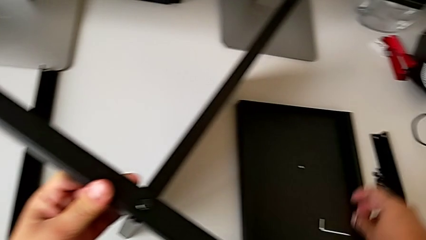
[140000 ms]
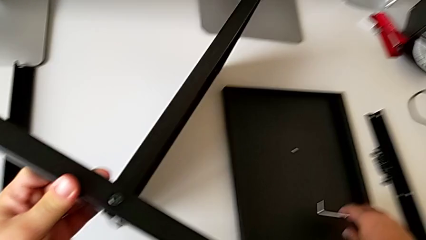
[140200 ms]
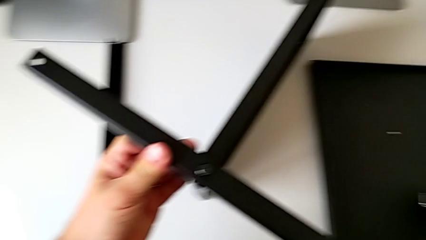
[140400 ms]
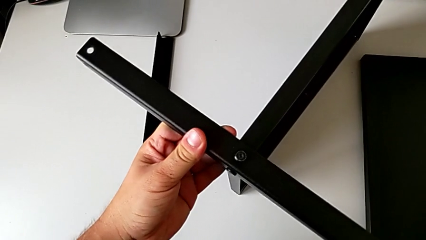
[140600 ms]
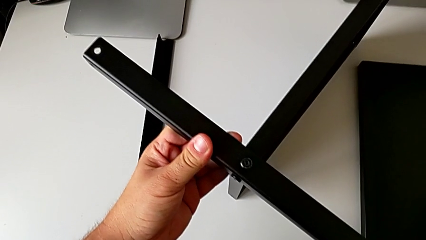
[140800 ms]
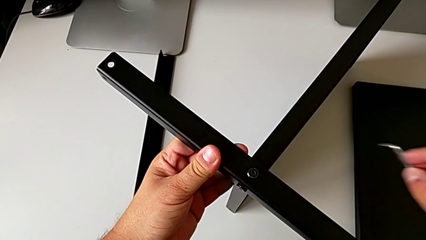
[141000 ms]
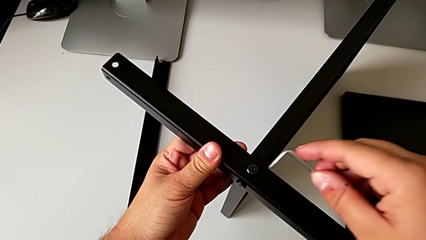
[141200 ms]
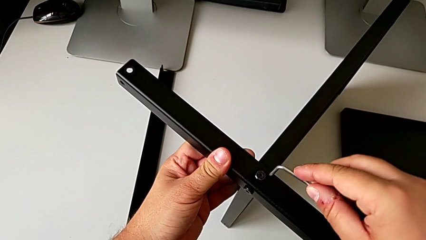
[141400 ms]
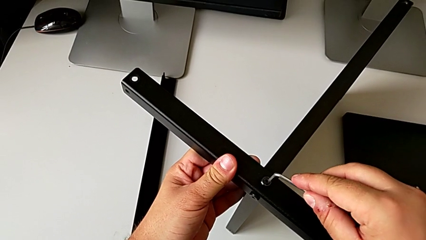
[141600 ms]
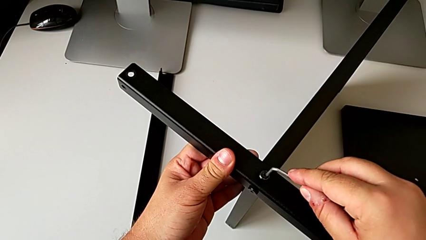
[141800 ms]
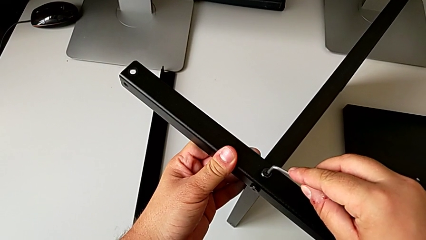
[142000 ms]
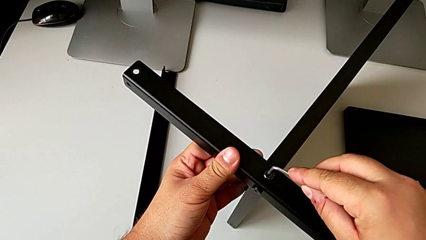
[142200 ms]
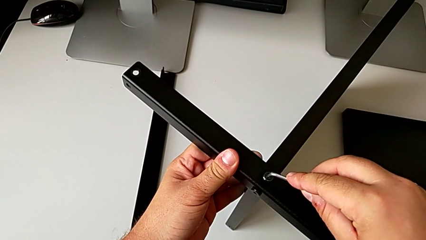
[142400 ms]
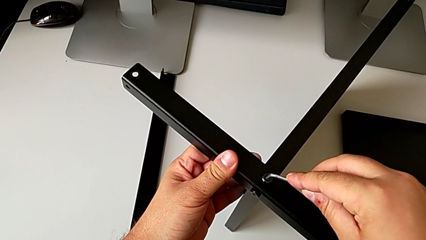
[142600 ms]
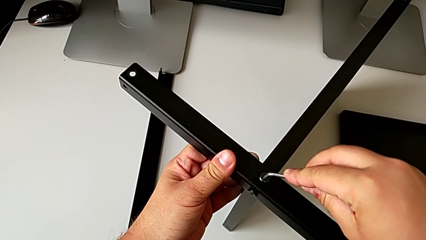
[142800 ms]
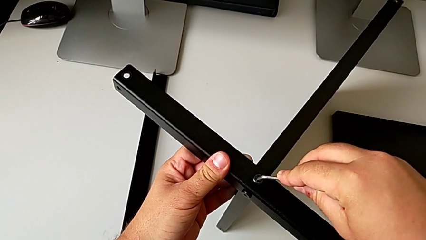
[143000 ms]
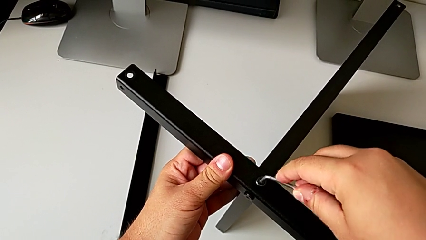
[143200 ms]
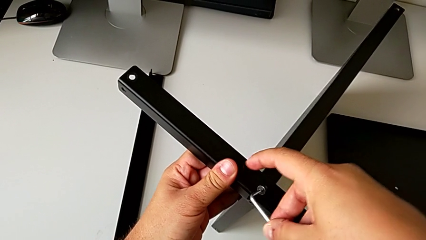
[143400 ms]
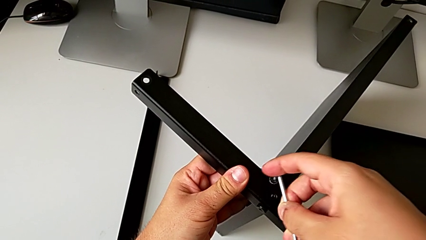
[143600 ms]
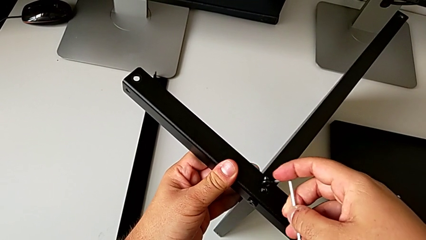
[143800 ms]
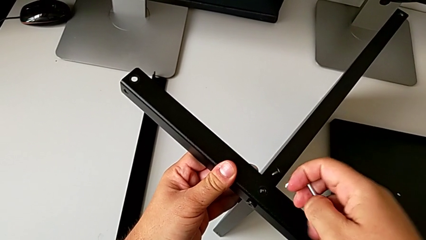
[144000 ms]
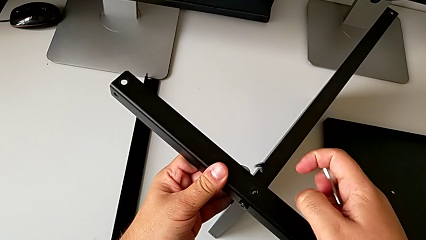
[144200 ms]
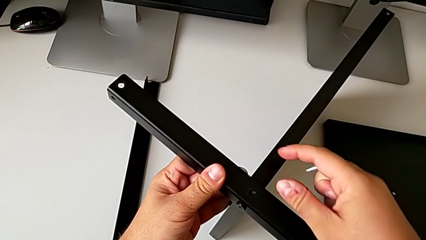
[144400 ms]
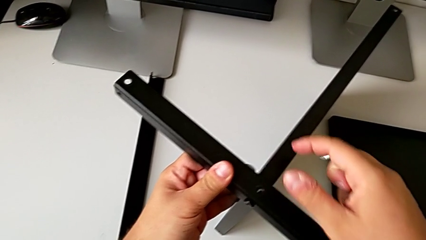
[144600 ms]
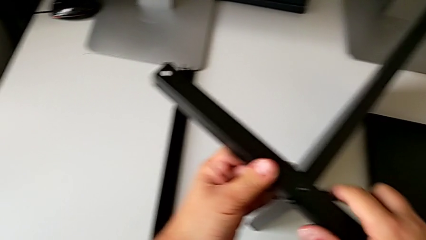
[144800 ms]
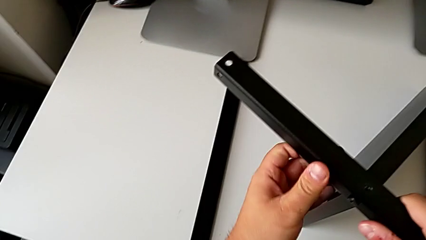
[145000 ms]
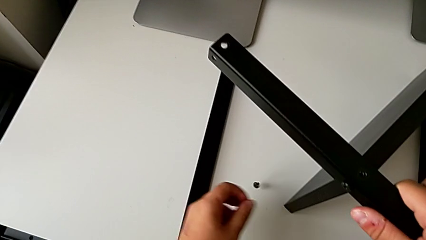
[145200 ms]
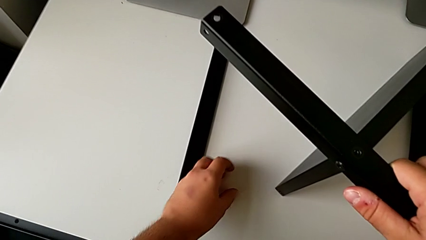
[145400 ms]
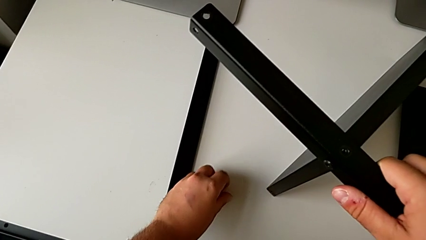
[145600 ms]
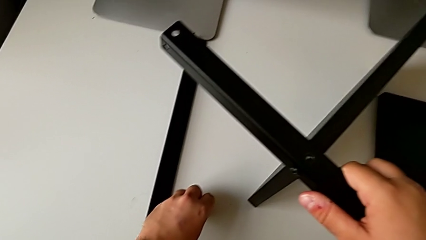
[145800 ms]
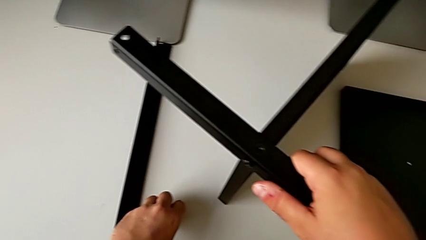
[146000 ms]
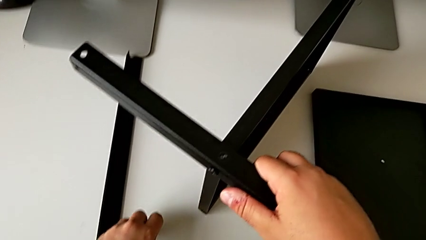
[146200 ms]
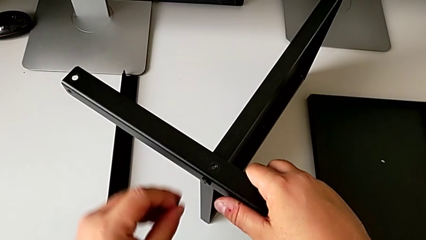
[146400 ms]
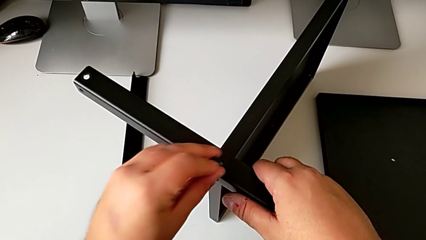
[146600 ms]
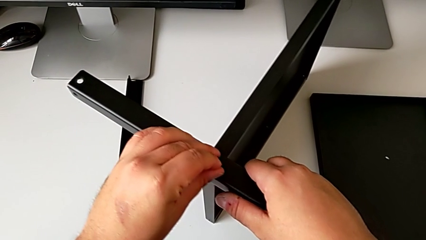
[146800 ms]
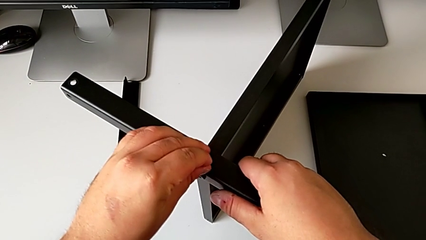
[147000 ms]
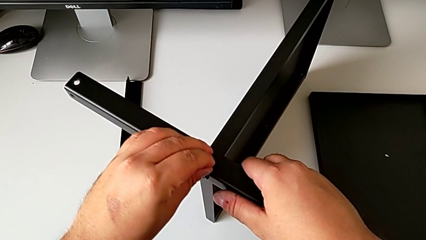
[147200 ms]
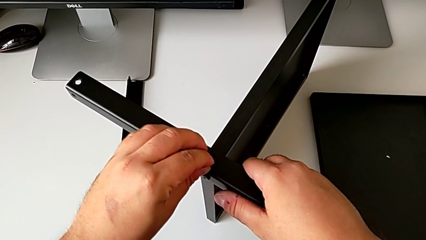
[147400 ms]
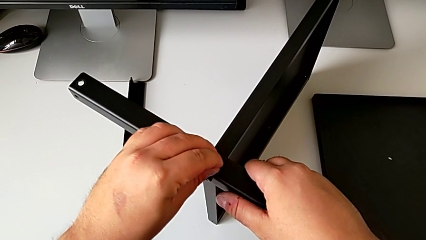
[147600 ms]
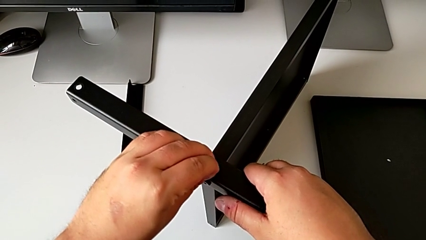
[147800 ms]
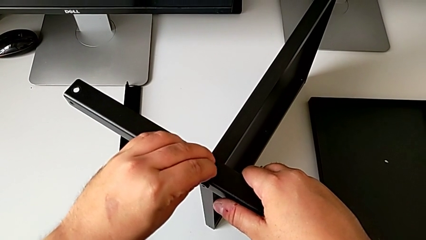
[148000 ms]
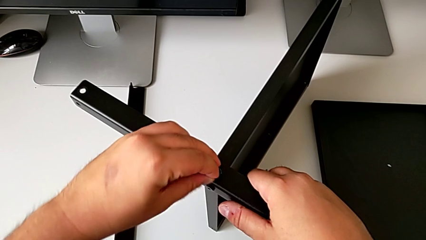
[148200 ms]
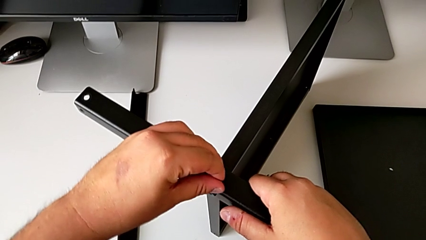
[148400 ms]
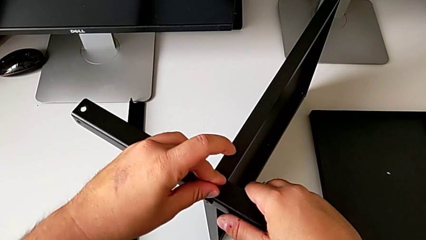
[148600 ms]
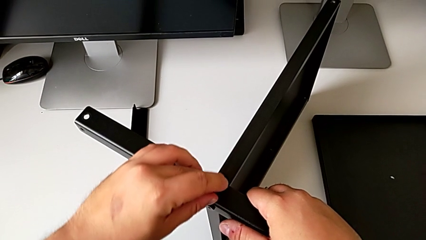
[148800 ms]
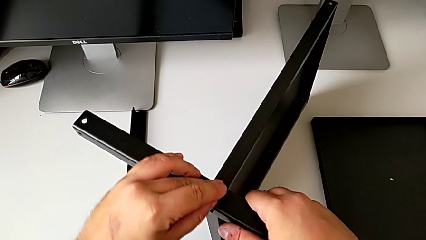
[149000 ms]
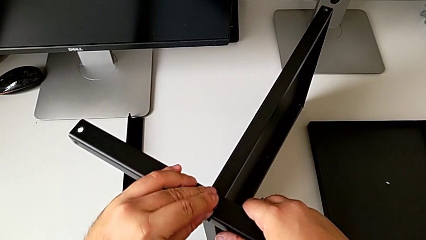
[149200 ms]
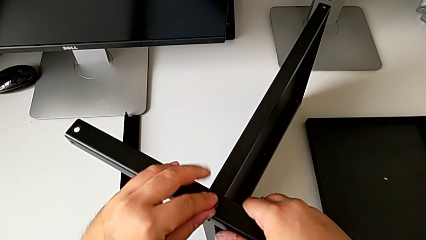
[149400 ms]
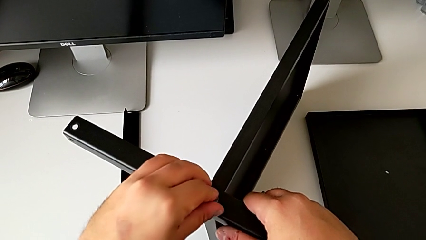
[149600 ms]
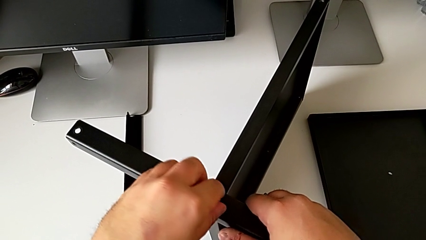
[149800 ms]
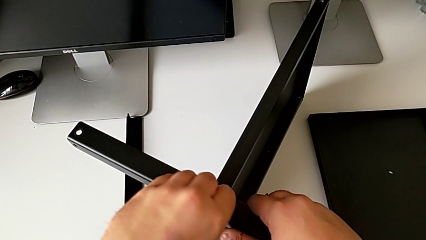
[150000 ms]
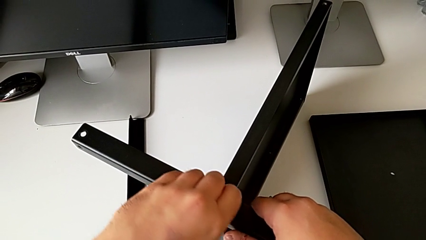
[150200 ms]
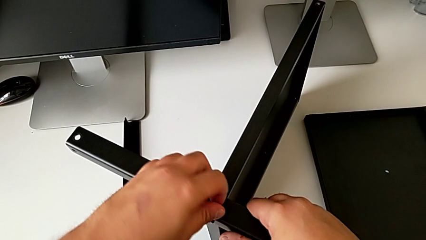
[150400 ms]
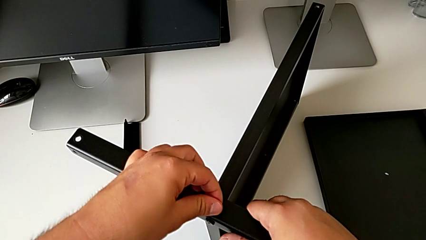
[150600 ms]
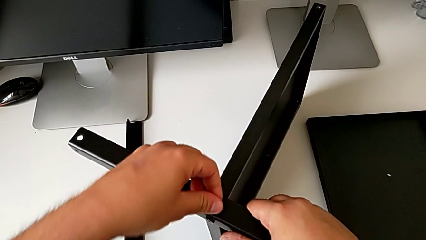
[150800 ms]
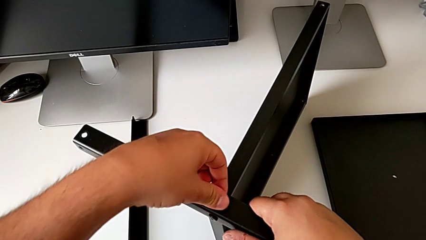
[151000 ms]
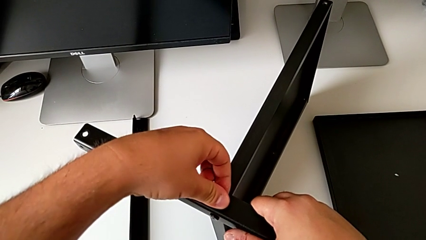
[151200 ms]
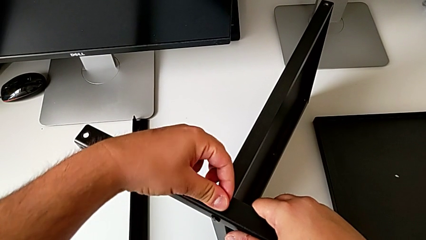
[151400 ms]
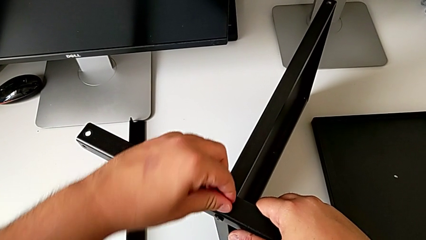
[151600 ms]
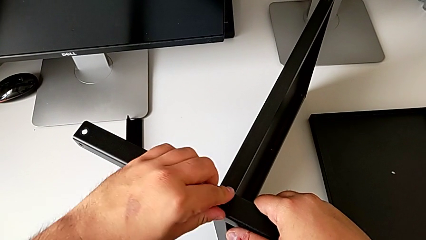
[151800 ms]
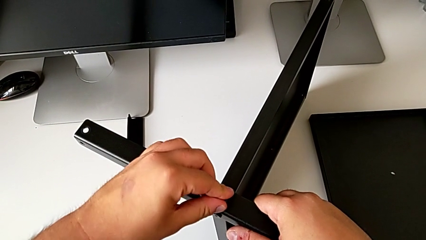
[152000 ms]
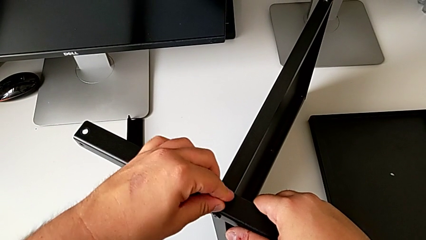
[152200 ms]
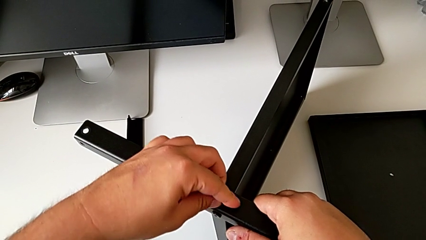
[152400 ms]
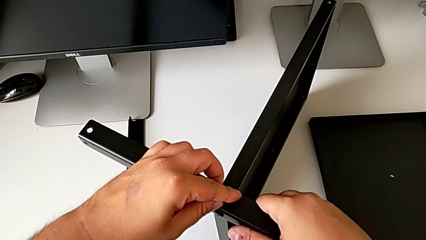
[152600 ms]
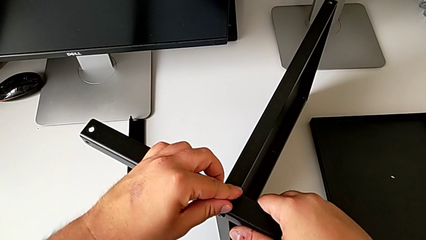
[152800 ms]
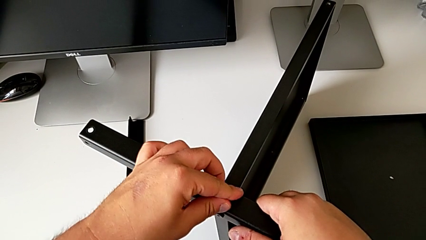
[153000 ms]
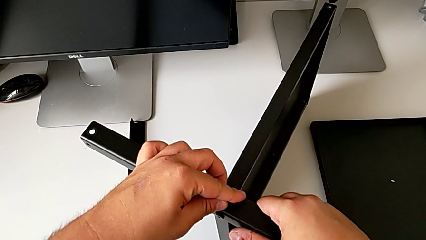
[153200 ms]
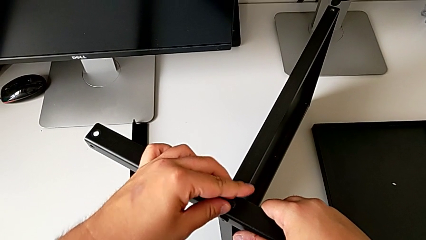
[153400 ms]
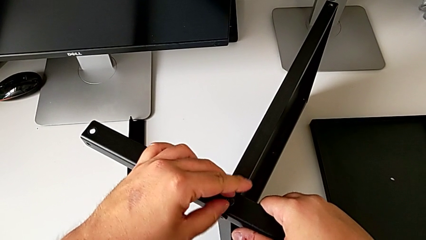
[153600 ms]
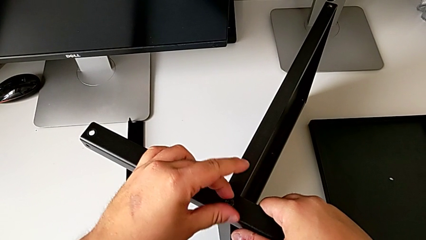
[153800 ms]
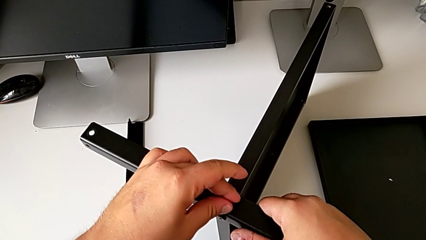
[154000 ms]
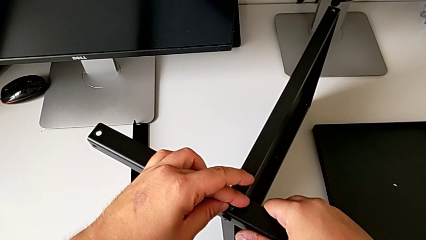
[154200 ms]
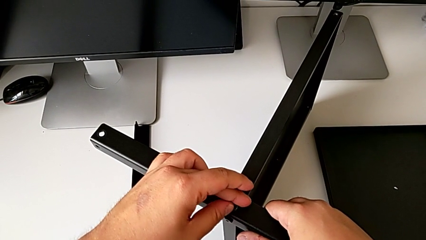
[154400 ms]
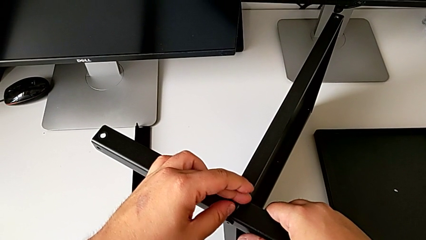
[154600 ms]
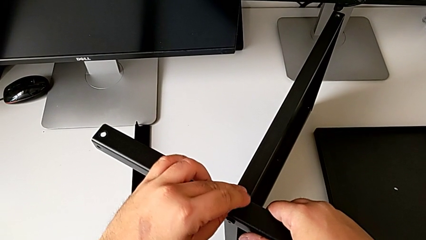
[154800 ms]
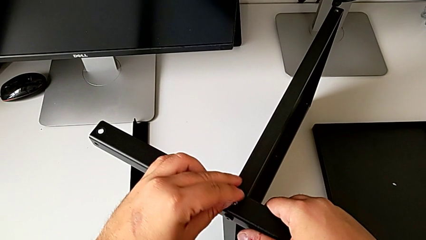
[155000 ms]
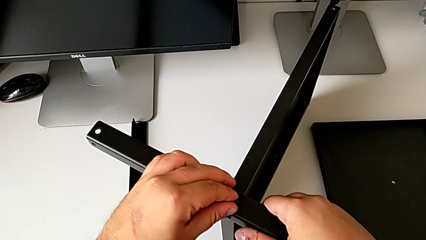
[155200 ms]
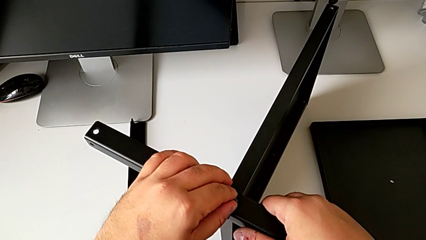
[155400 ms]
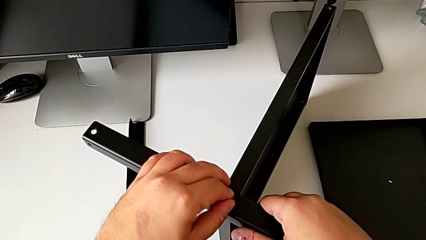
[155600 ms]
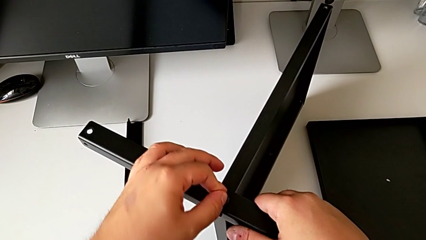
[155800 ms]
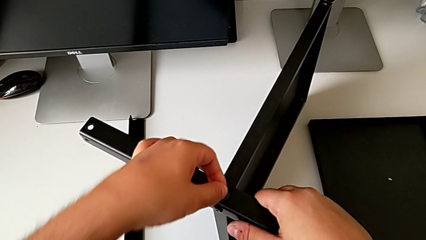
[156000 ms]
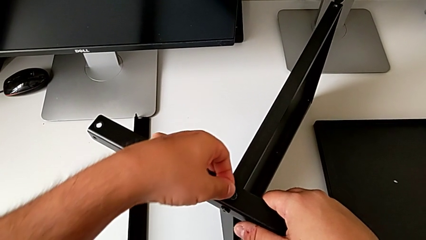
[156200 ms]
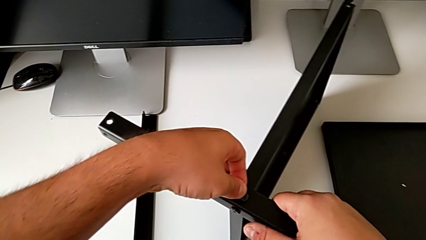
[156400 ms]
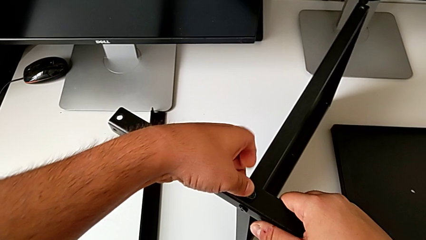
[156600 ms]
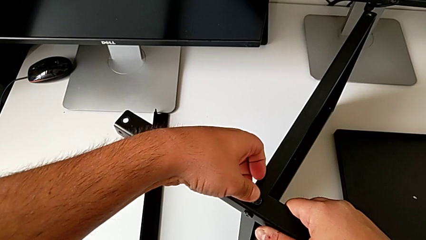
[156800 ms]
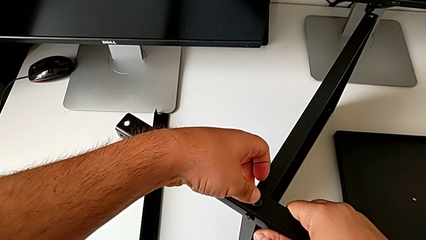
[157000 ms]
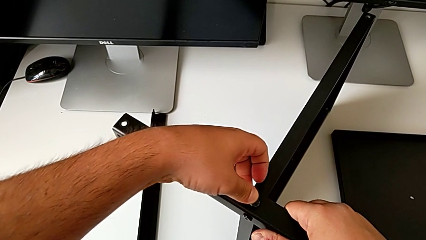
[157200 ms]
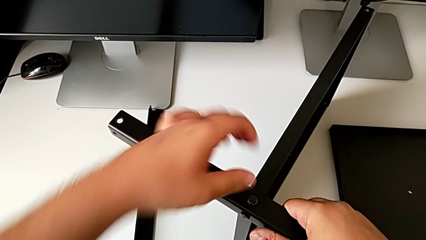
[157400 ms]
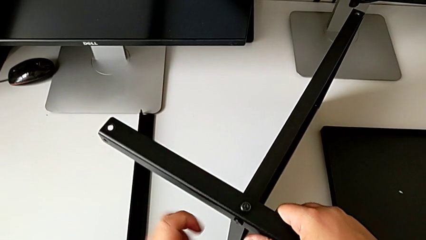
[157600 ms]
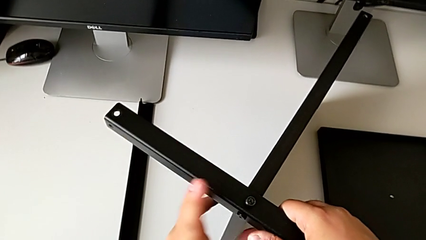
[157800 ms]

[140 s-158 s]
The camera wearer is assembling the first leg of the shelf. They grab the Allen wrench, screw the hex socket head, place it, grab the hex socket head and screw the leg.
